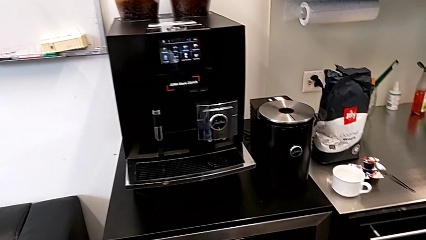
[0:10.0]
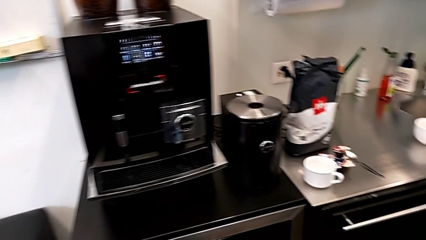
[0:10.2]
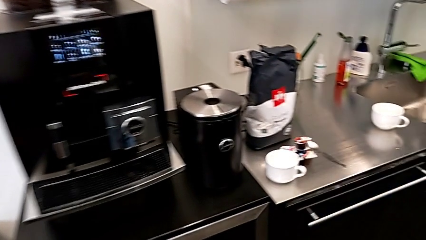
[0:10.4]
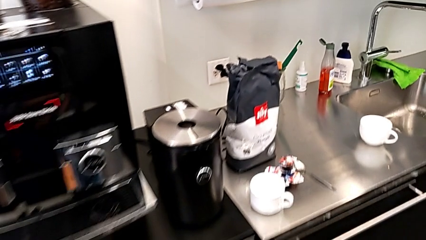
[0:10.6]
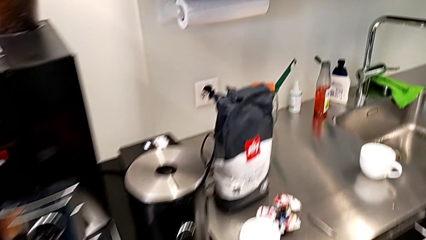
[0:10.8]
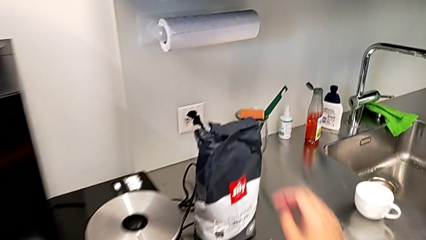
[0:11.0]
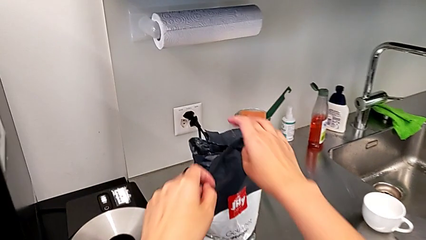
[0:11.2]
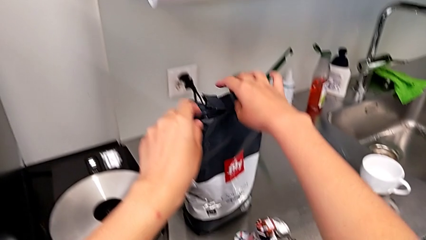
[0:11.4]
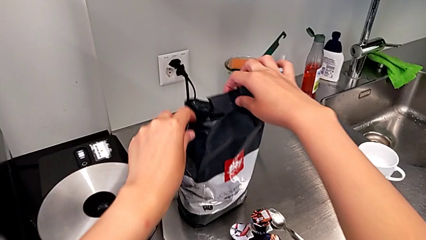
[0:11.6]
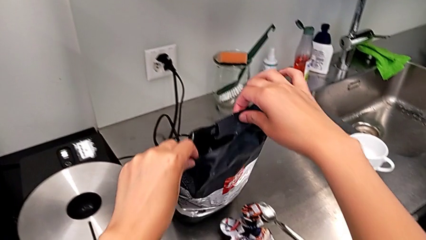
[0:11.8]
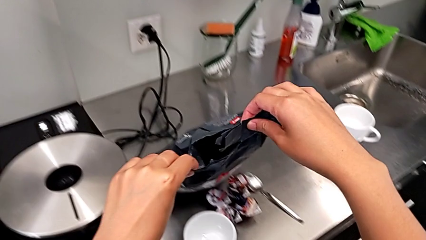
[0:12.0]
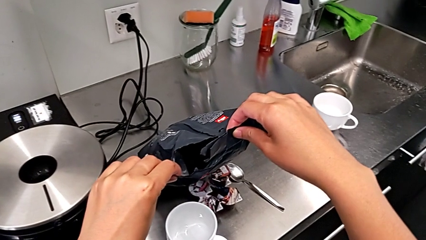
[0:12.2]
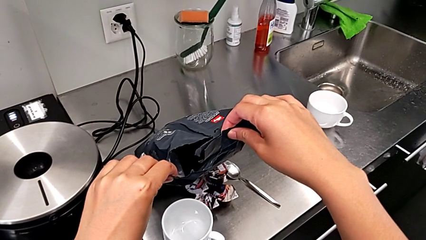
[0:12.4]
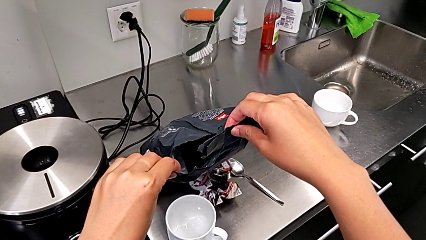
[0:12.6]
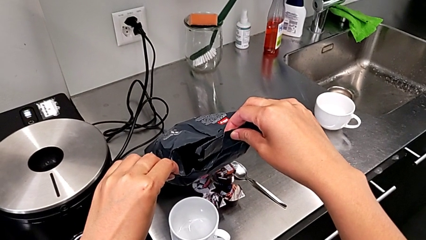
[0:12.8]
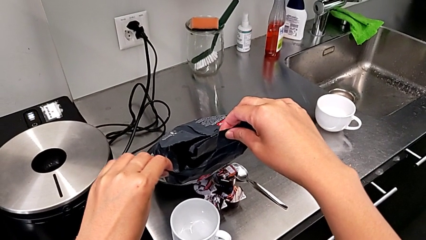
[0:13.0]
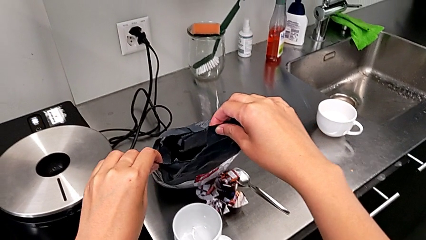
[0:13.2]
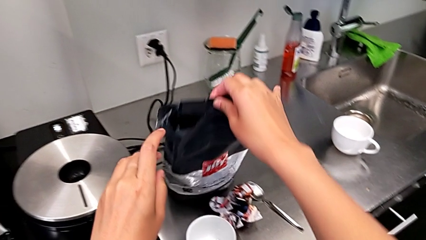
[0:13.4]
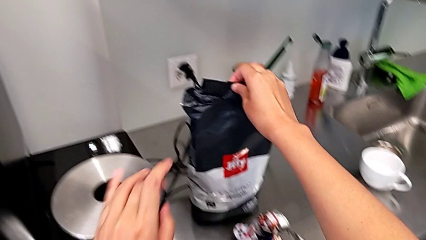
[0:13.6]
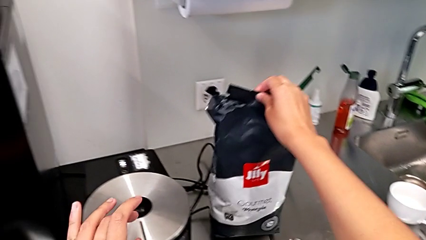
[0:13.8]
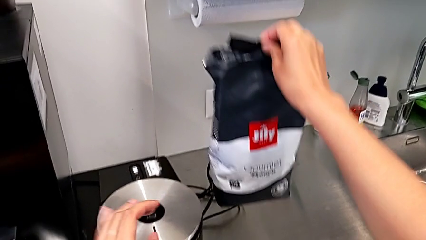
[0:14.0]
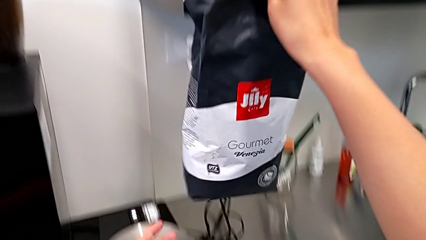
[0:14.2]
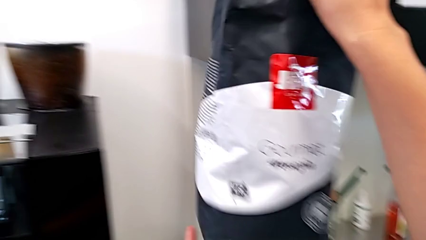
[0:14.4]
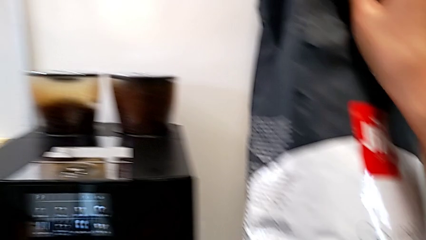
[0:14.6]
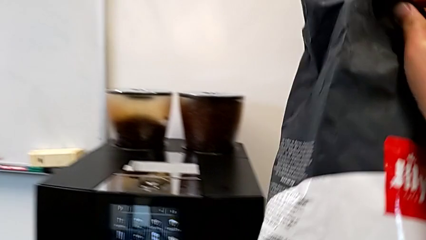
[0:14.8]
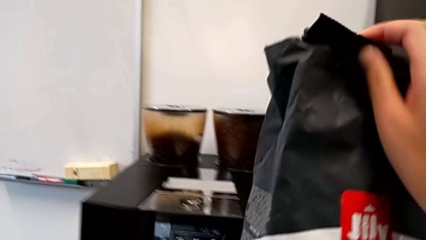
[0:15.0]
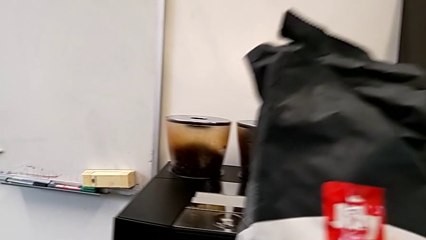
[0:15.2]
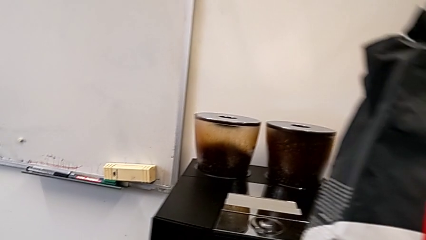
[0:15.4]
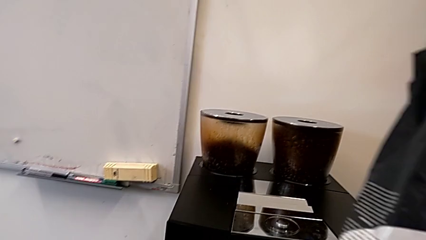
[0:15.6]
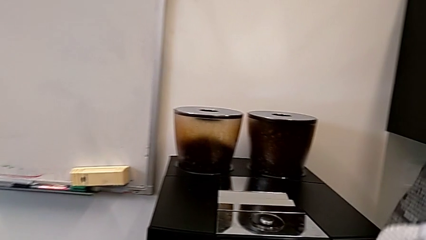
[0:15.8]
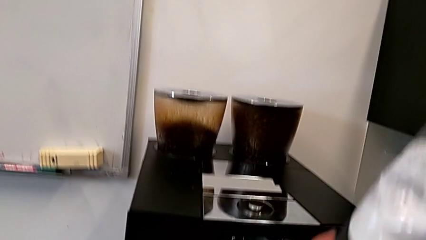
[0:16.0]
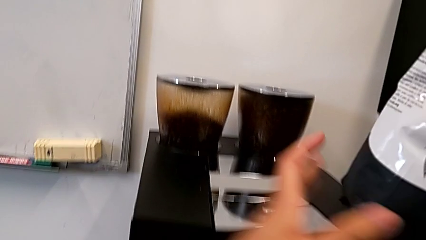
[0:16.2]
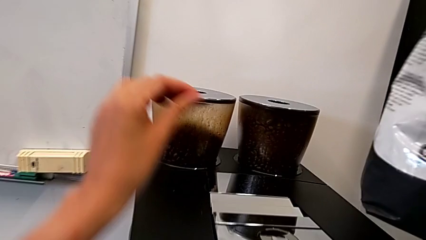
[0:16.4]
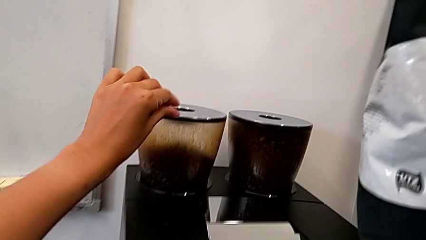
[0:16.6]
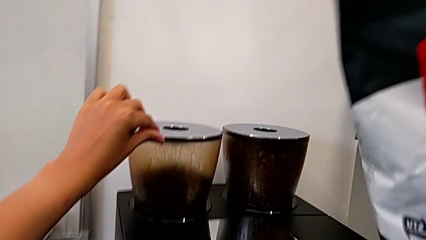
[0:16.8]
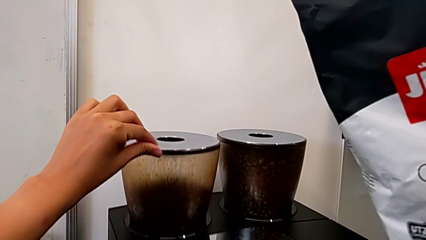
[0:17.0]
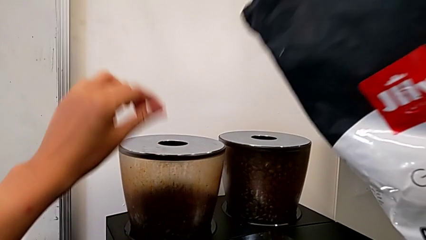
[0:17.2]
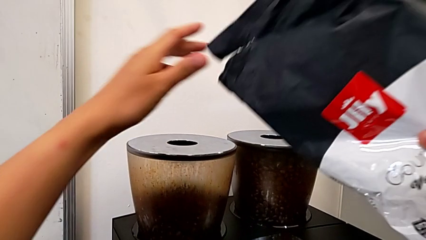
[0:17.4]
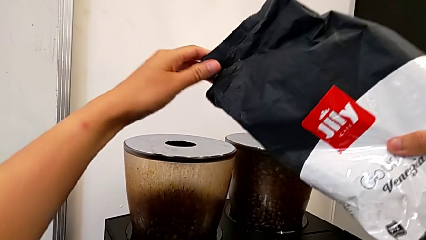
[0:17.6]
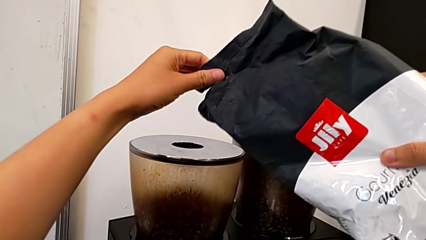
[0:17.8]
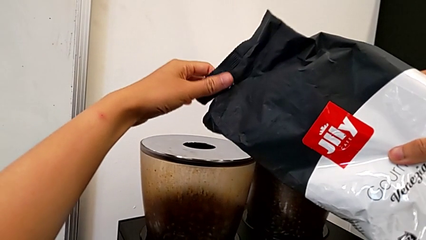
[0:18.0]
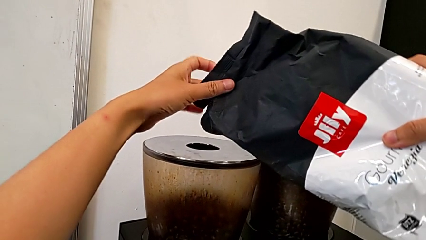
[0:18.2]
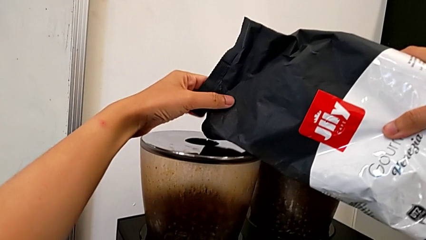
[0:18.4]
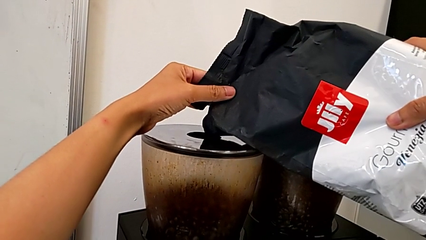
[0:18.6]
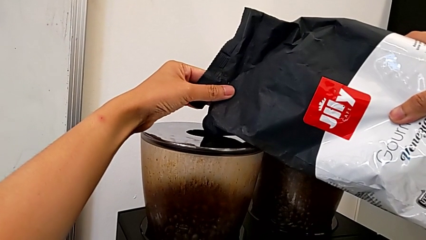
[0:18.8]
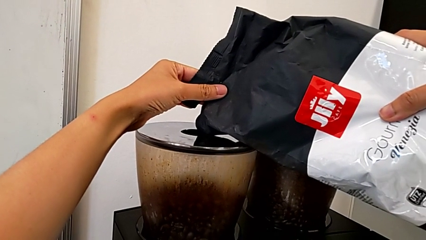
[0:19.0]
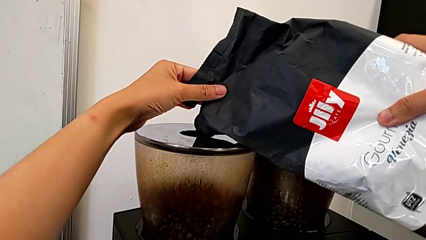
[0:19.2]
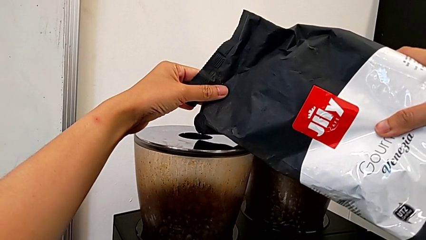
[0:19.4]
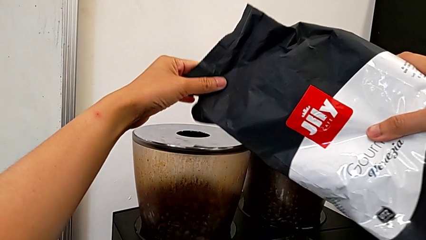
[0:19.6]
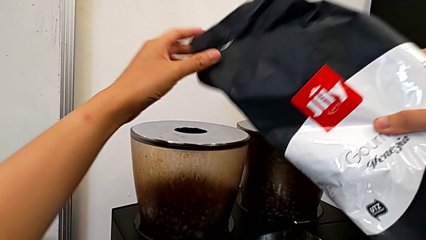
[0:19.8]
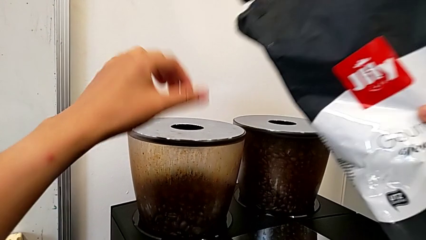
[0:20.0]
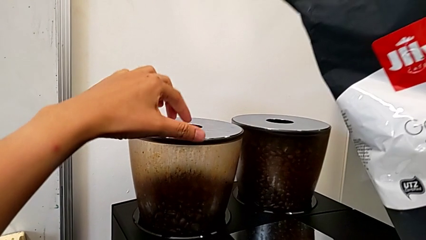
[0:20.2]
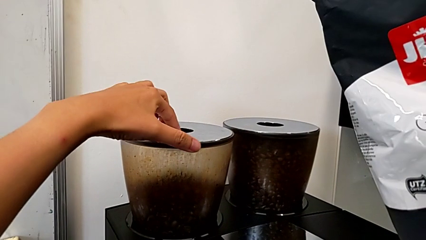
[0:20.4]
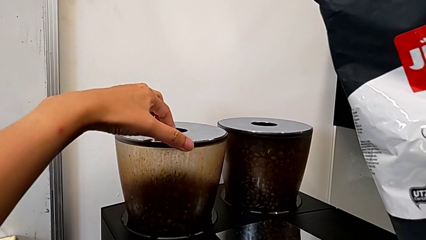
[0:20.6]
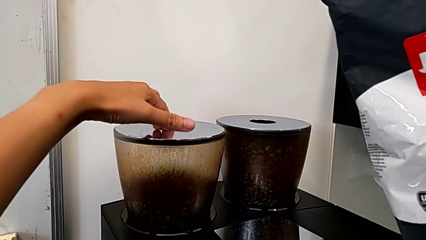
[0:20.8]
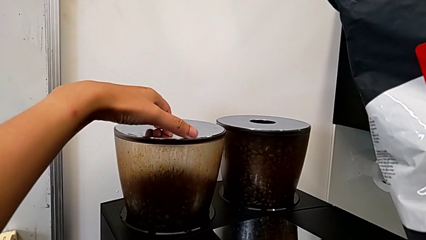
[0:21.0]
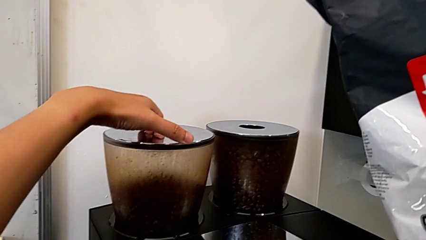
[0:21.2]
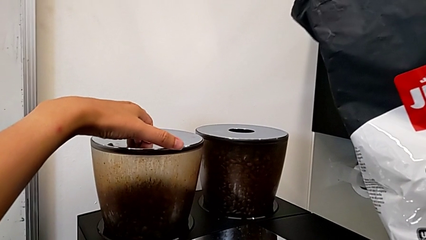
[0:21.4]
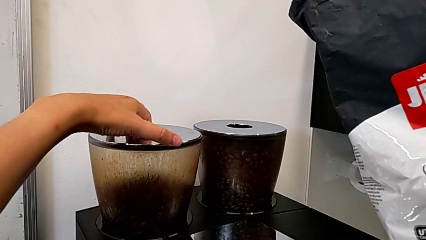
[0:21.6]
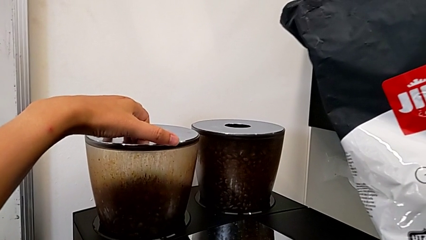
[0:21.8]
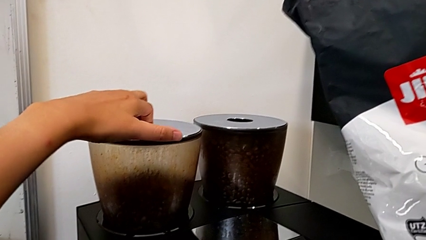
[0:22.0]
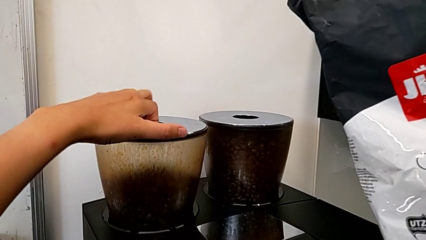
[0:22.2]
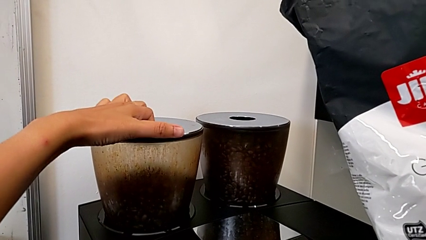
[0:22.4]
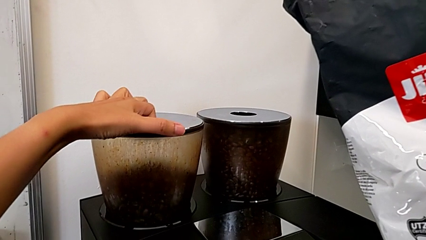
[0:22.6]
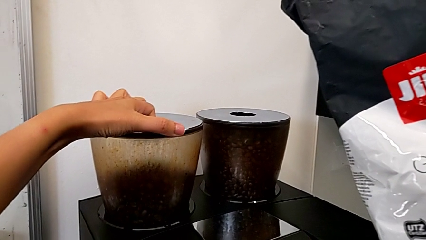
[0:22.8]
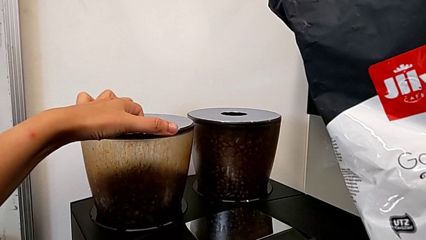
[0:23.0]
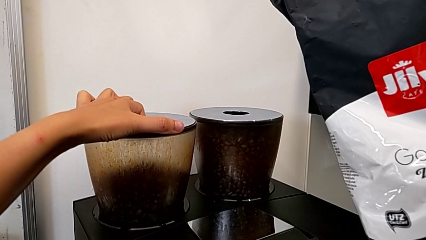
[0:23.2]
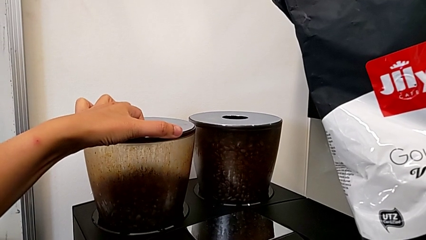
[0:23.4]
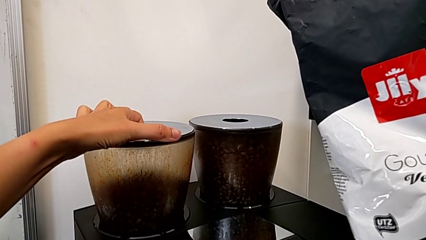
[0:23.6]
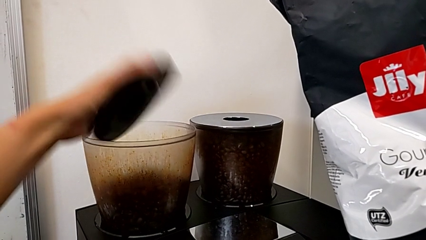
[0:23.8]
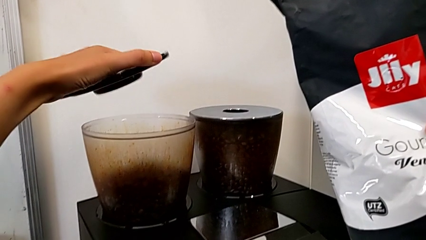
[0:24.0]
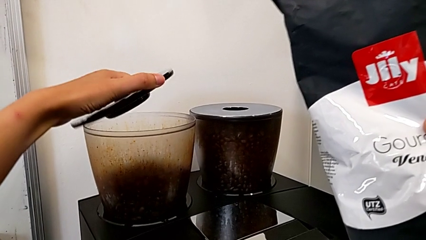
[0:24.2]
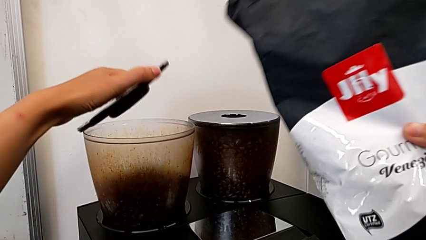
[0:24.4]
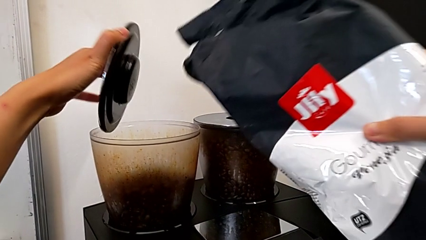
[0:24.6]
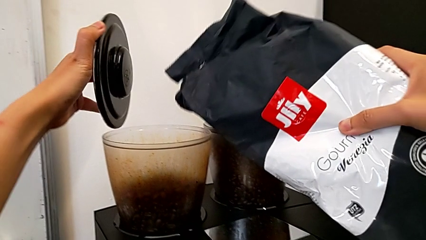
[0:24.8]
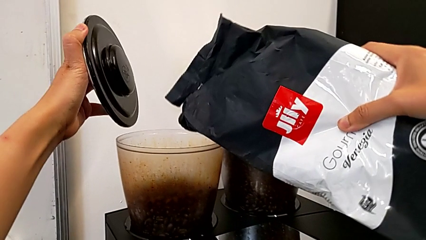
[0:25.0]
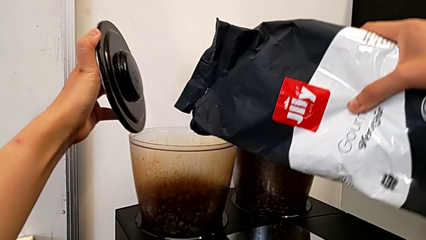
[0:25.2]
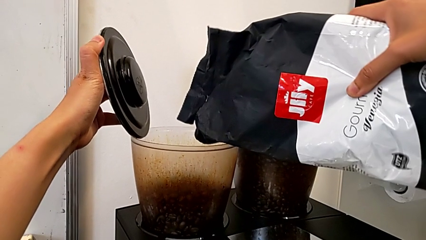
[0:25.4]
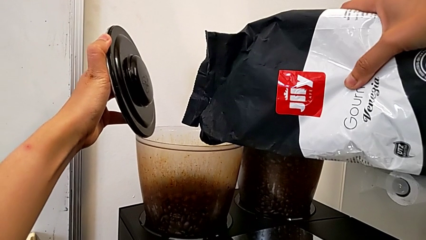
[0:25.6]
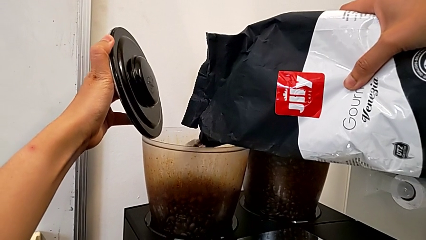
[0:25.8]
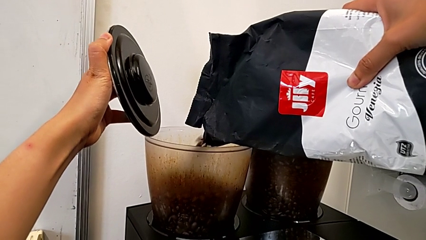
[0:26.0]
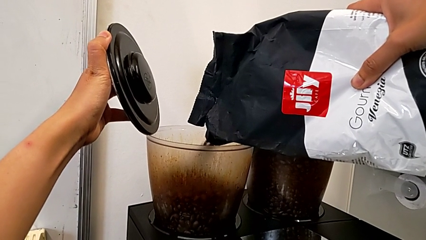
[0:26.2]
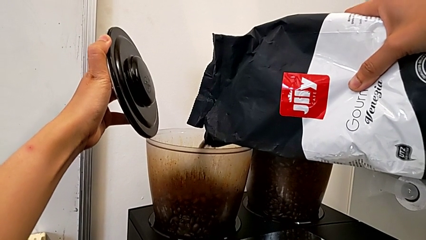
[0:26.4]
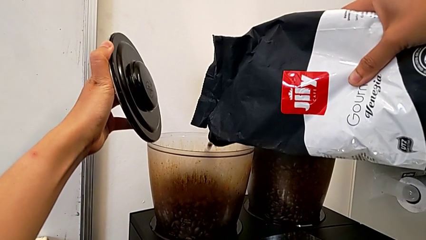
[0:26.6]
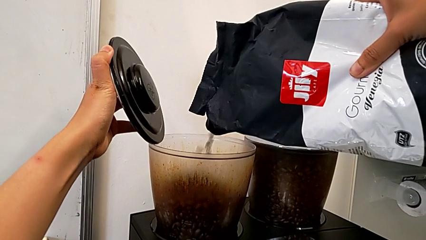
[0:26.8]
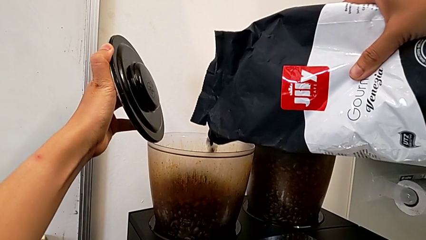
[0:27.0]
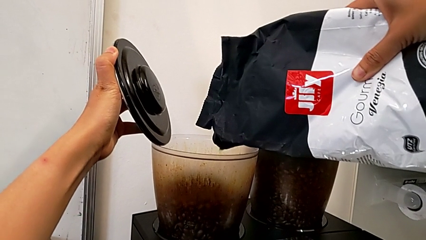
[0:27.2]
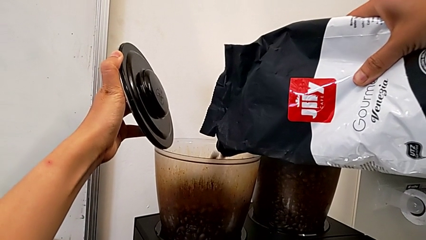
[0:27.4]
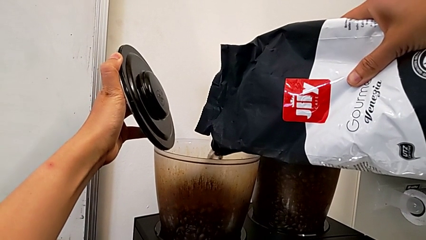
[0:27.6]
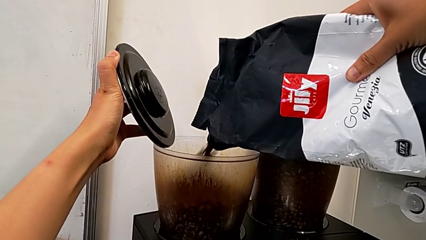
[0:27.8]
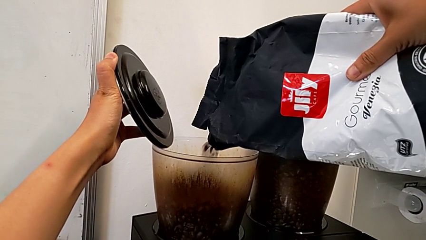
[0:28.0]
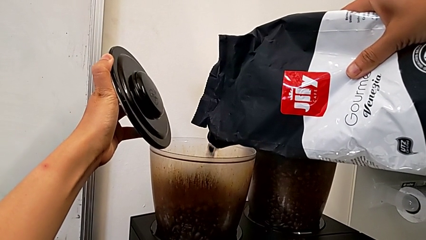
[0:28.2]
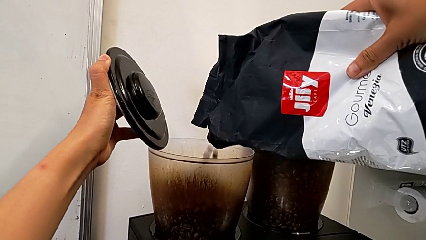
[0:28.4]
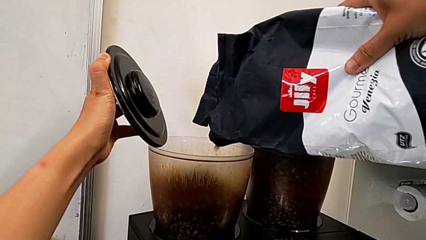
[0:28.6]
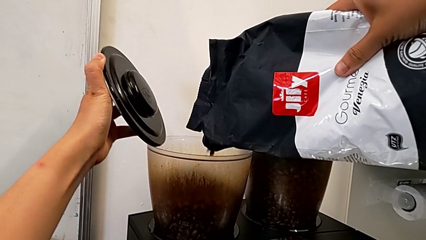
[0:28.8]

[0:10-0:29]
The camera wearer is adding coffee beans to the bean hopper. They grab the coffee bean bag, lift it, wrongly rotate it, open the cover and load the coffee bean bag.
